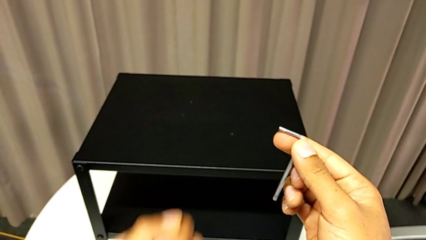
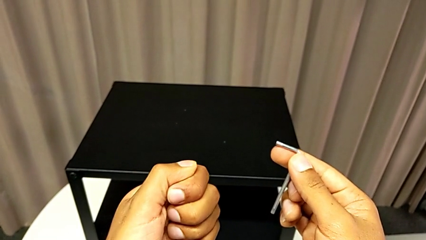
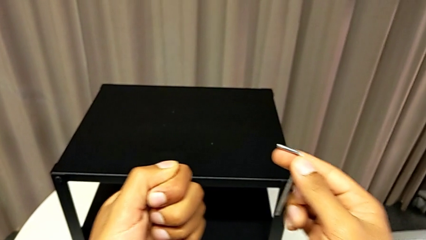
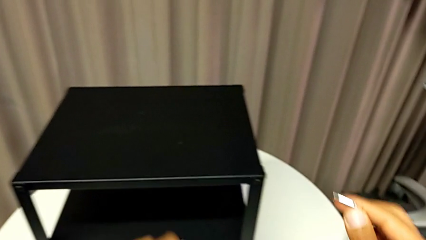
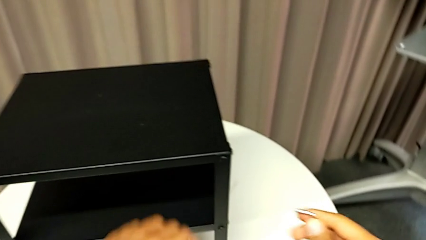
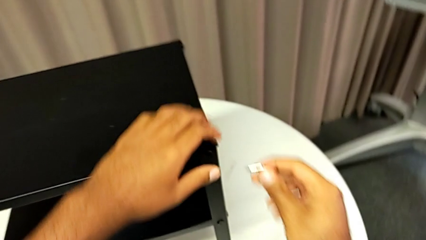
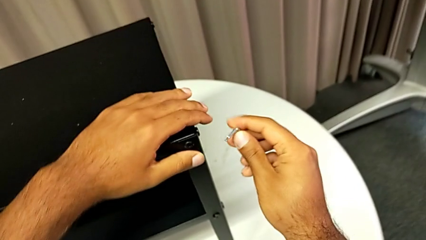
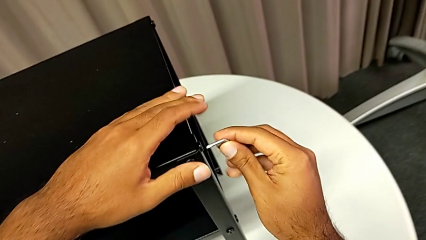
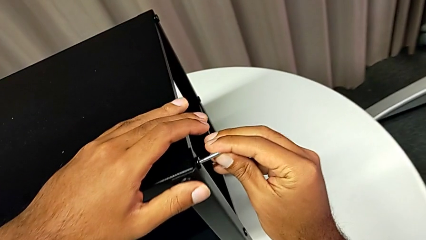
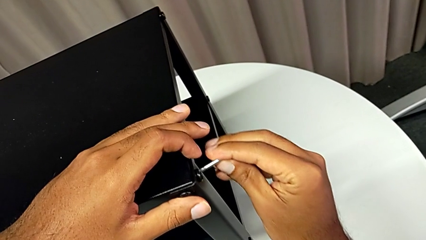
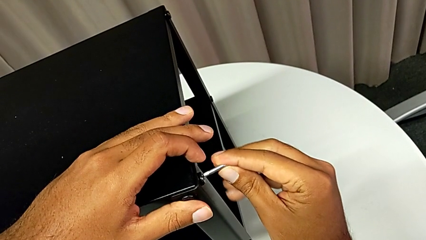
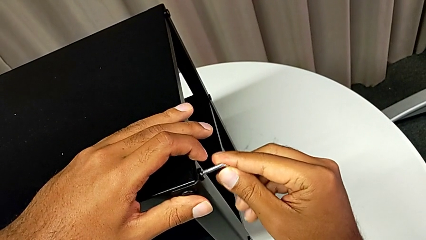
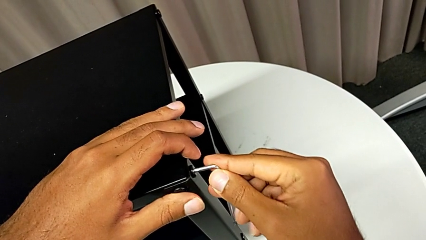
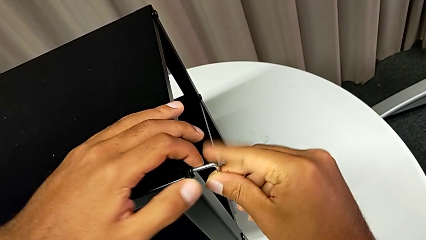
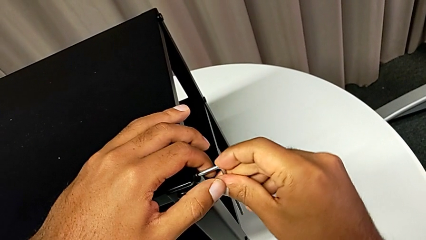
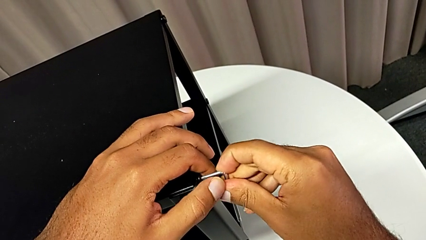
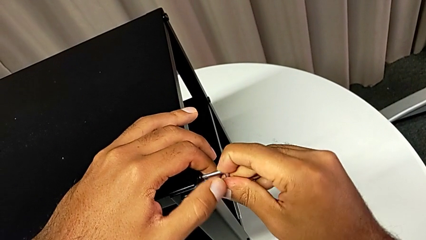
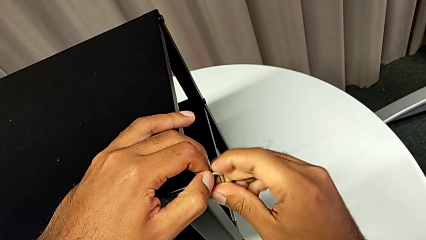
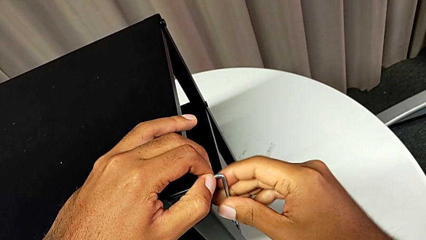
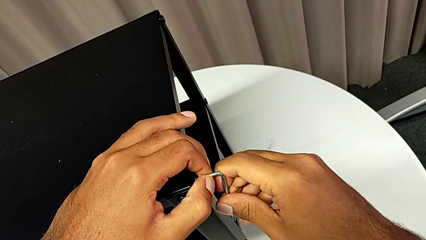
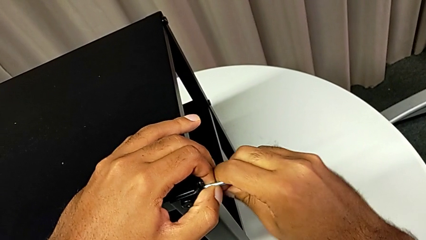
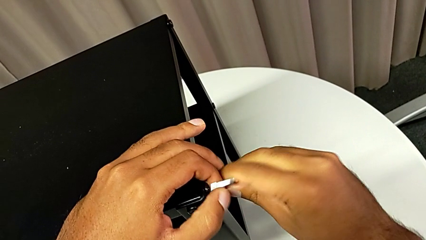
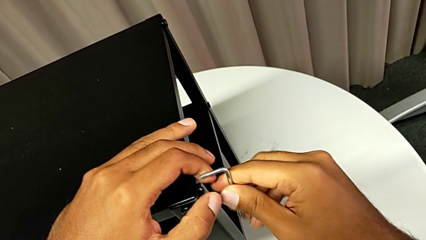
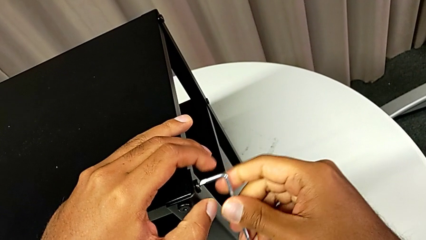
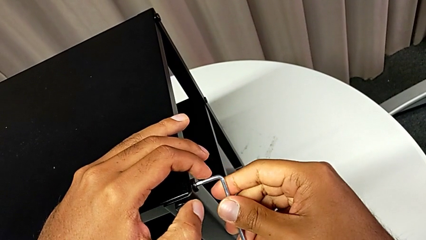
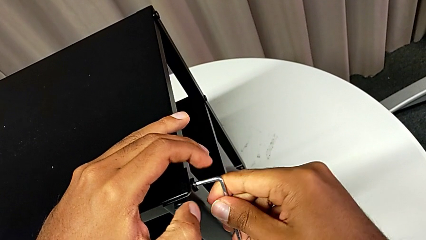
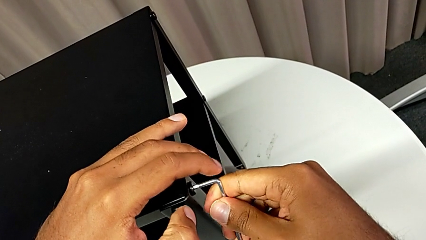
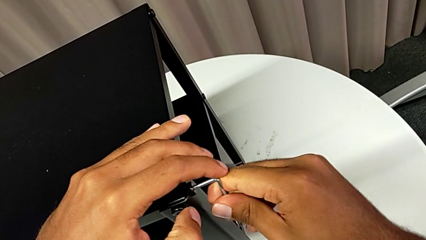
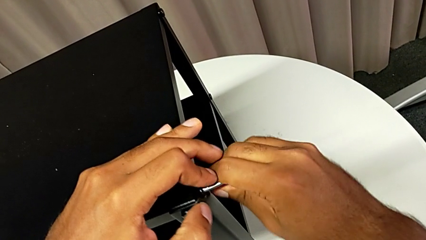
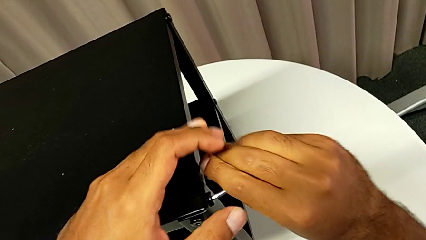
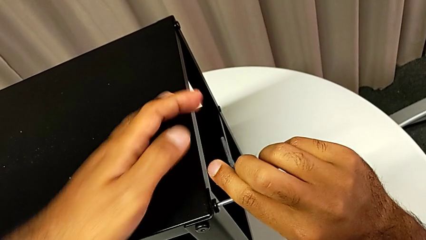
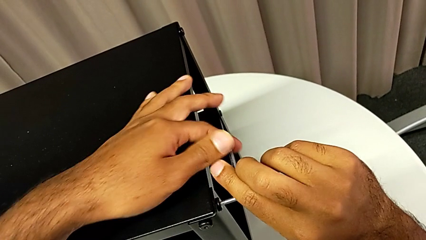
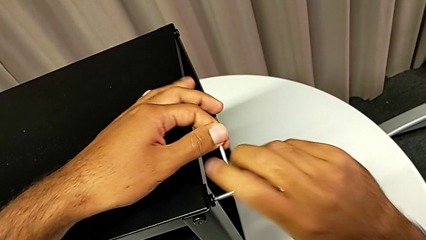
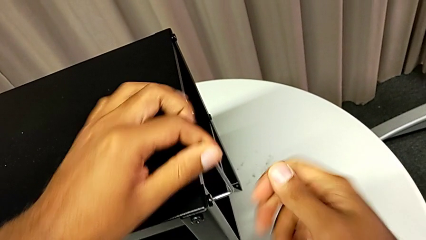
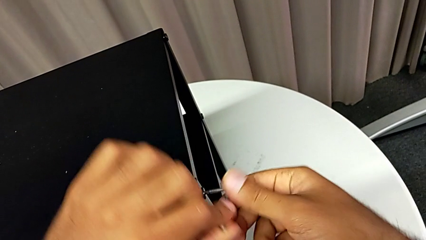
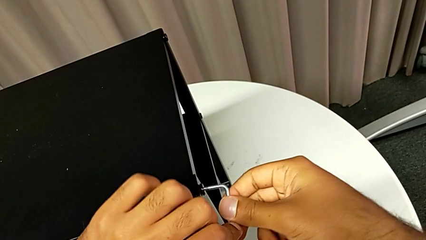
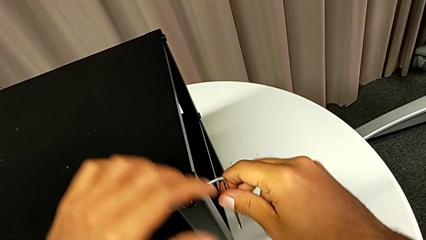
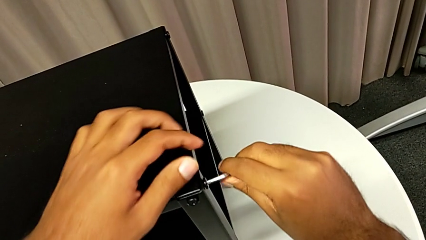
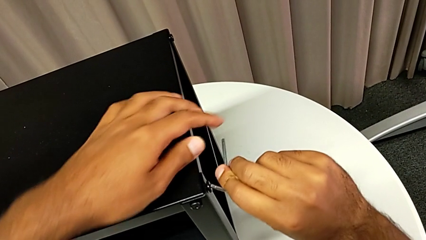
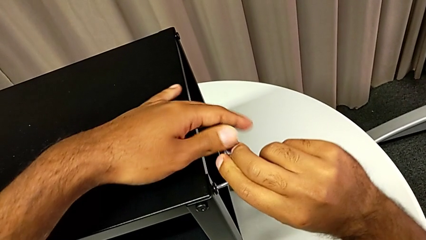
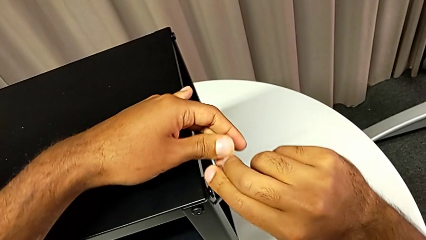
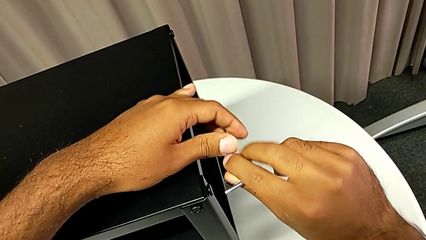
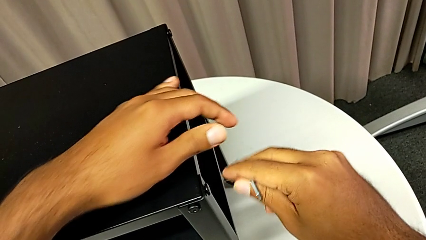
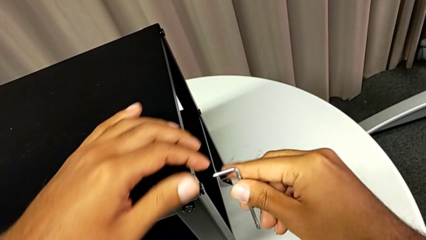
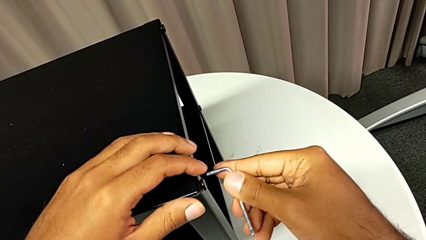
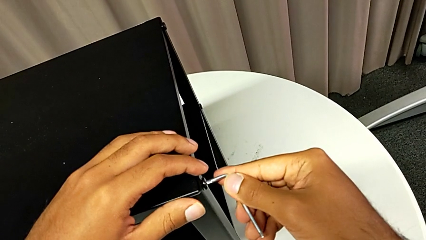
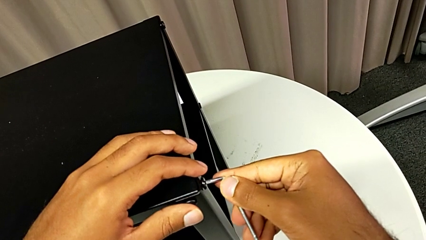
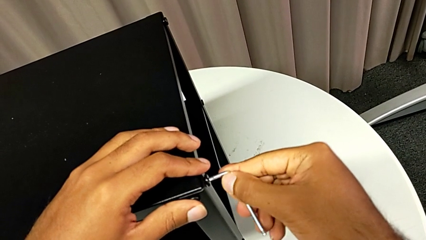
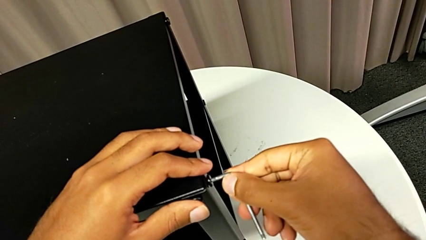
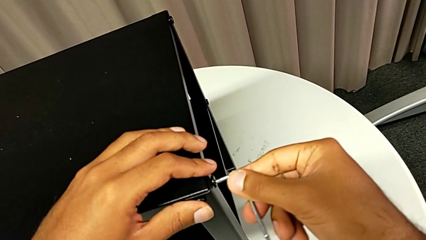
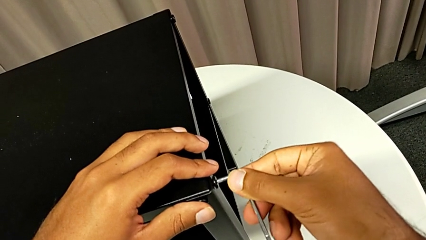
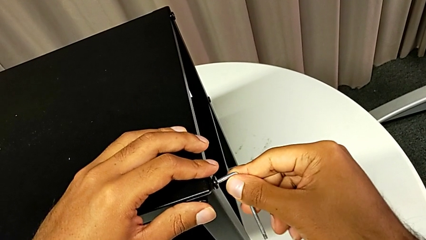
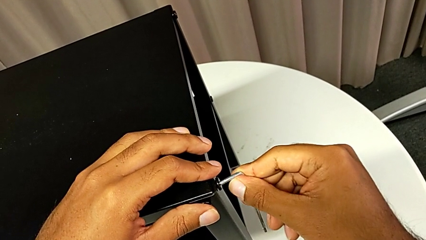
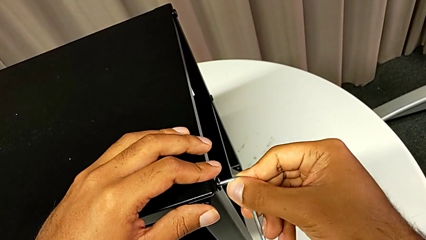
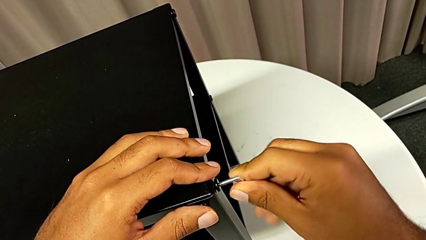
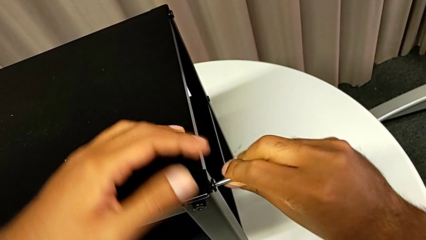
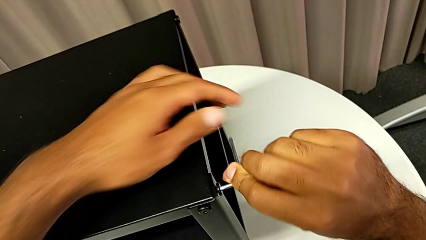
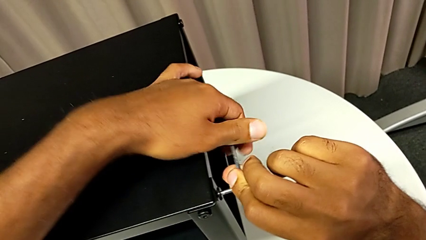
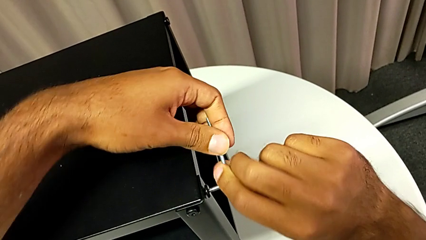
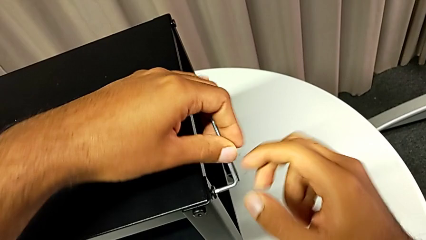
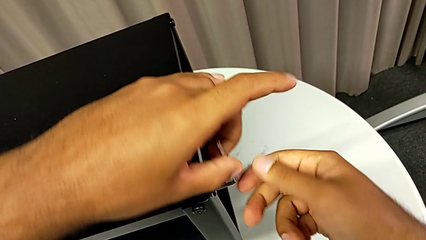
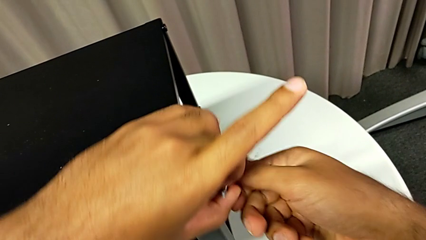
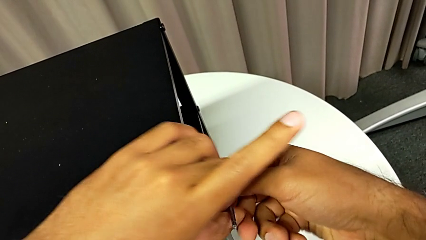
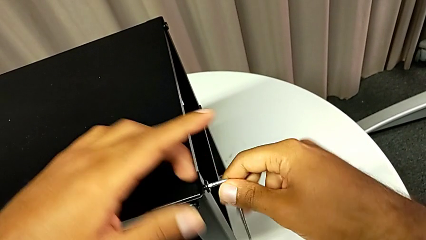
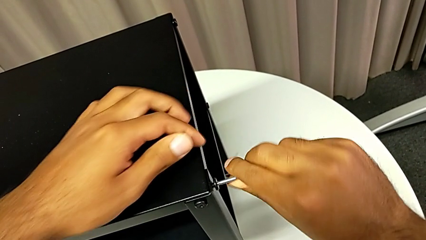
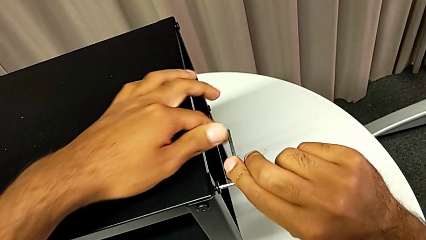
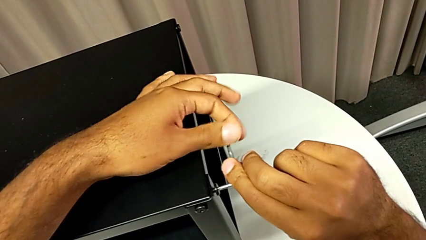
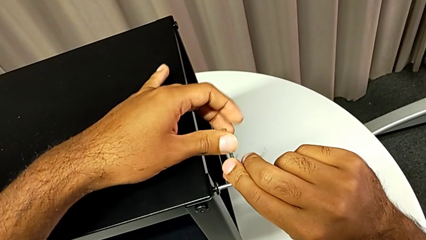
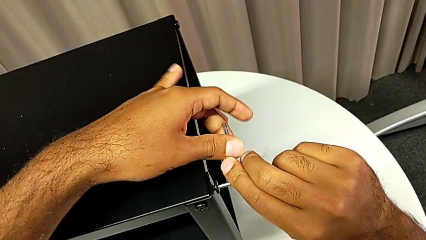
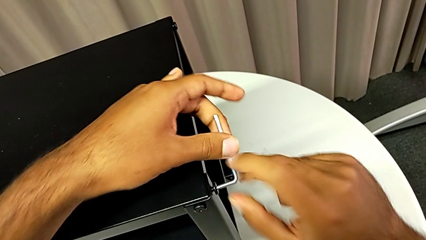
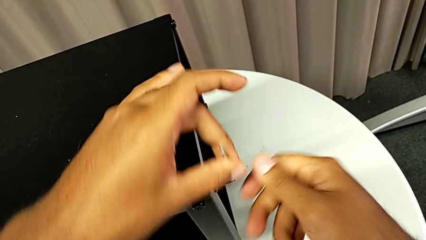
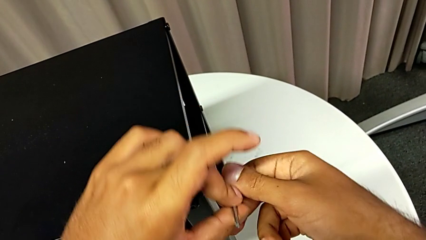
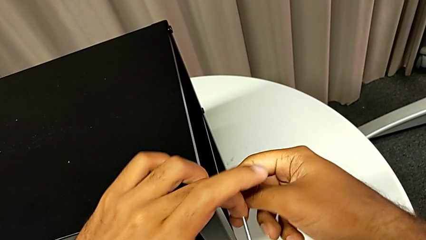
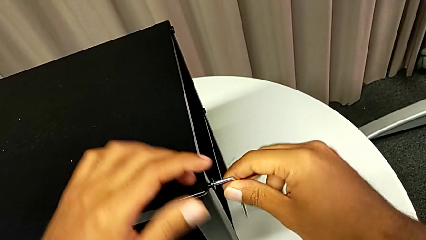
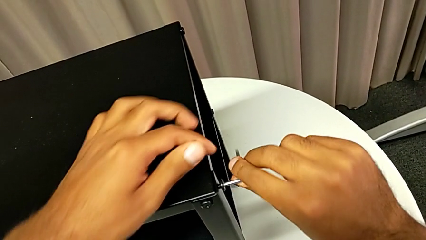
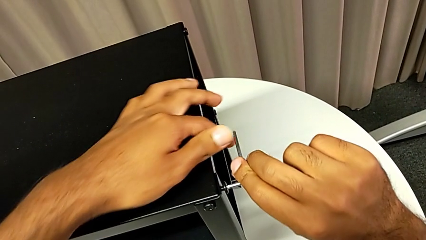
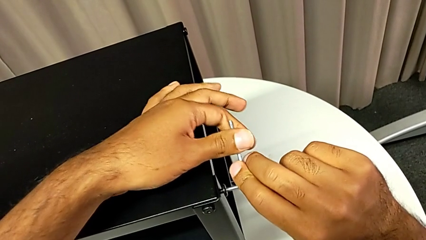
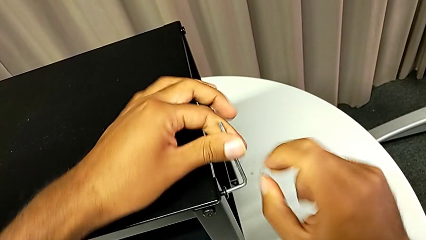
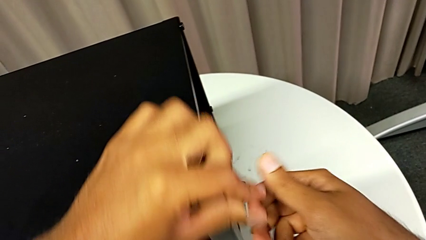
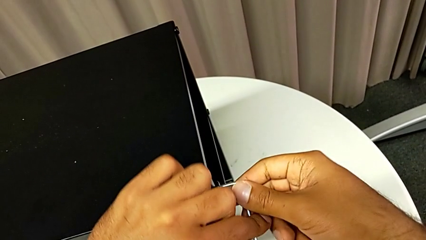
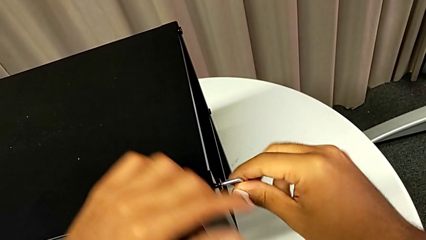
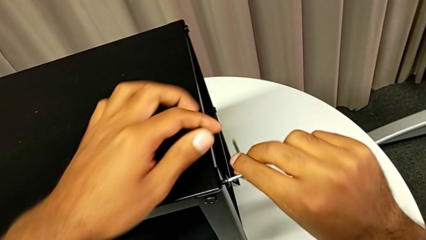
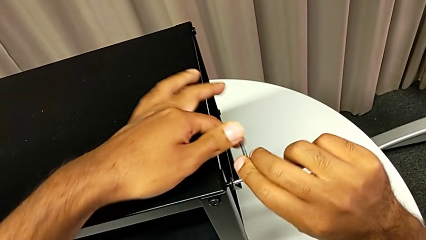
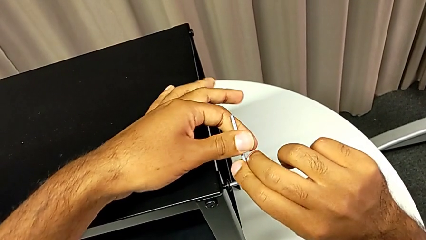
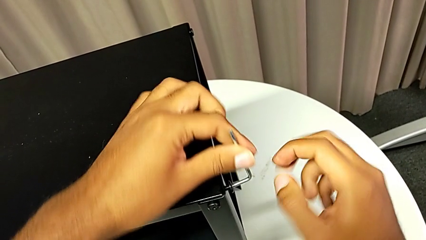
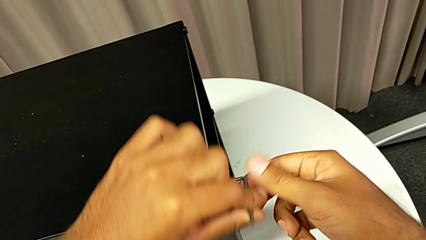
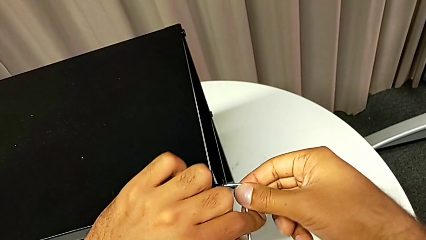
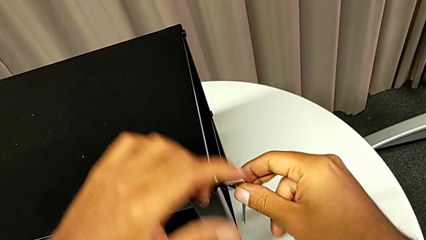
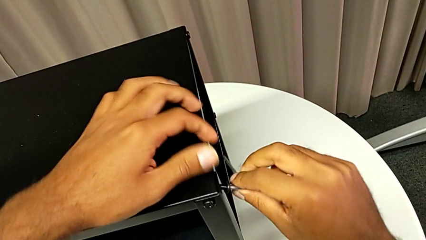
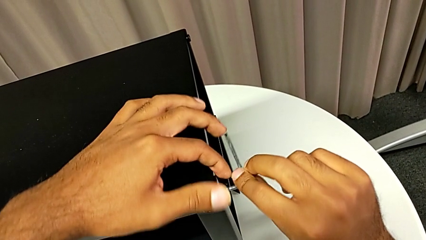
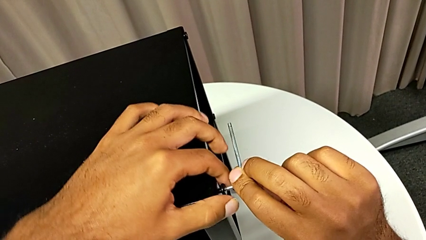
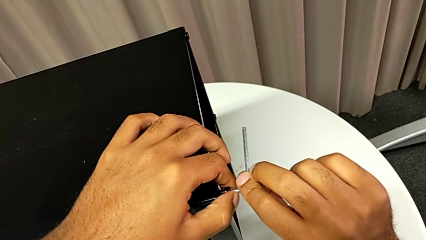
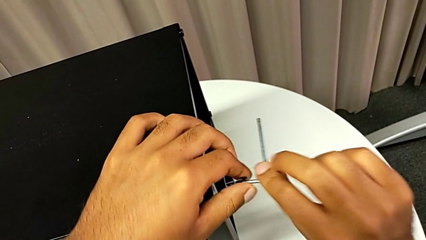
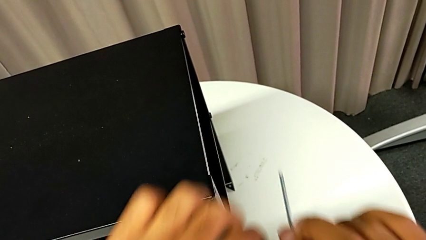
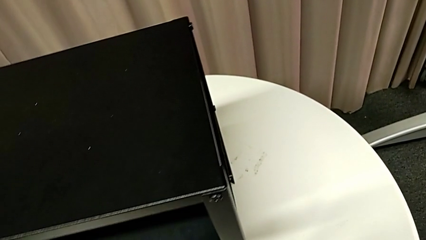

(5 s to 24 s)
The camera wearer is removing the top table from the furniture. They approach the nightstand, insert the Allen wrench, unscrew the hex socket head, withdraw the Allen wrench, insert it, unscrew the hex socket head and disassemble it.
